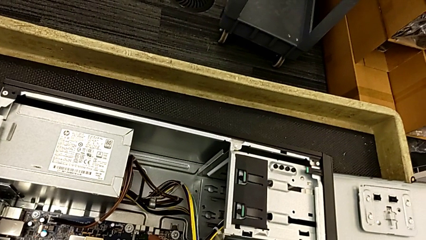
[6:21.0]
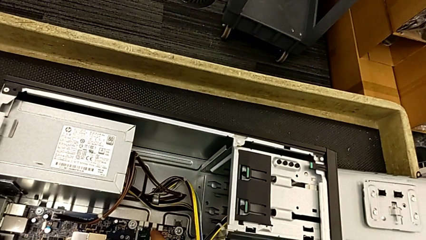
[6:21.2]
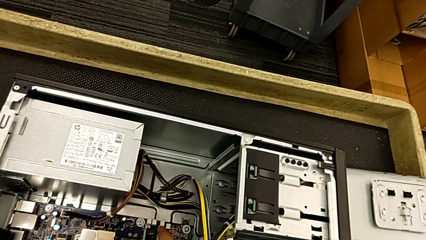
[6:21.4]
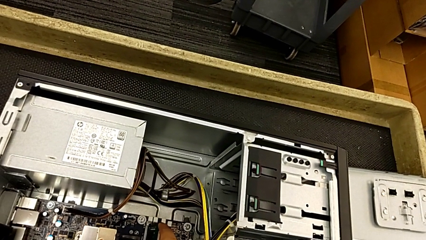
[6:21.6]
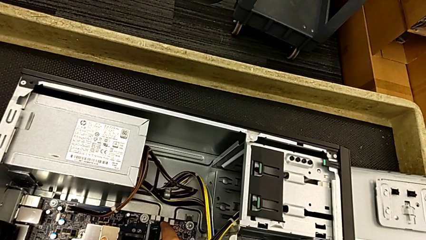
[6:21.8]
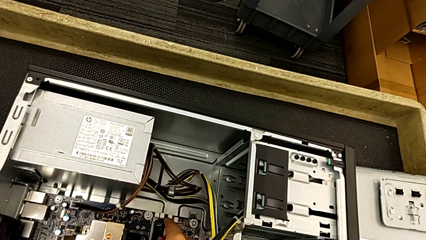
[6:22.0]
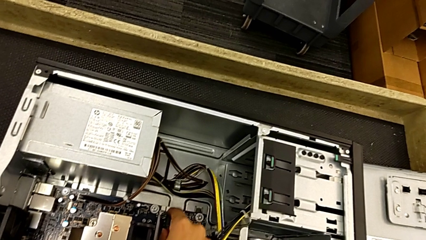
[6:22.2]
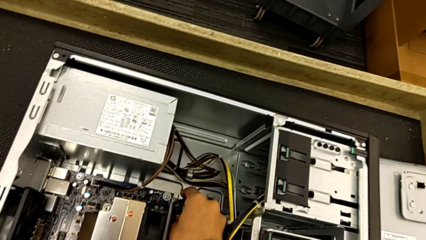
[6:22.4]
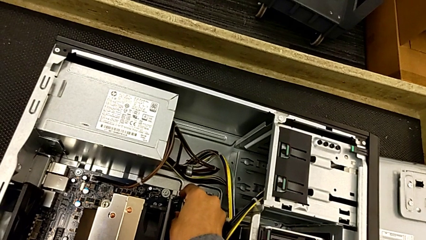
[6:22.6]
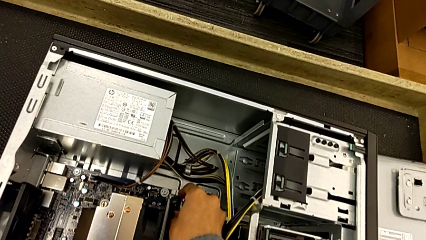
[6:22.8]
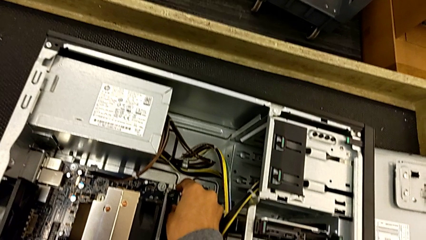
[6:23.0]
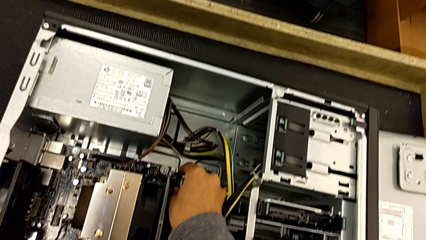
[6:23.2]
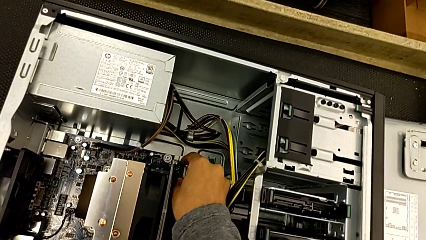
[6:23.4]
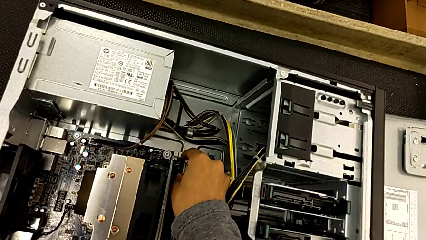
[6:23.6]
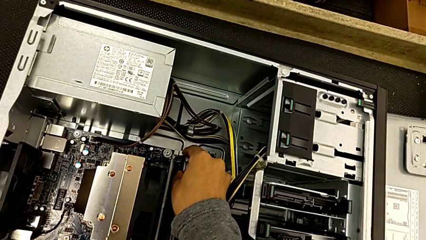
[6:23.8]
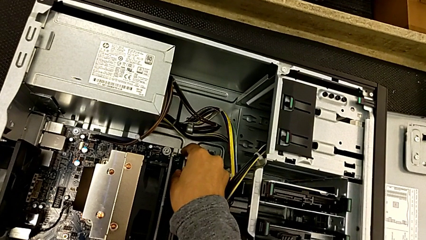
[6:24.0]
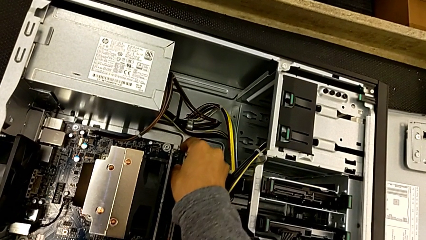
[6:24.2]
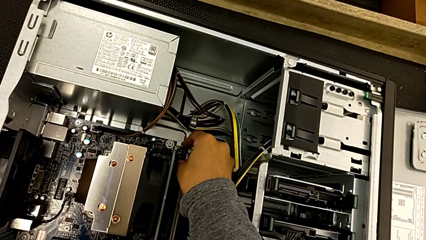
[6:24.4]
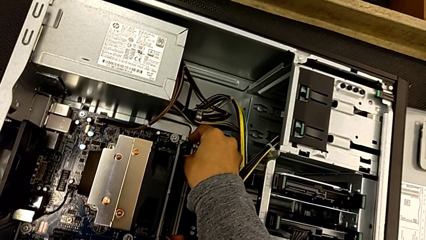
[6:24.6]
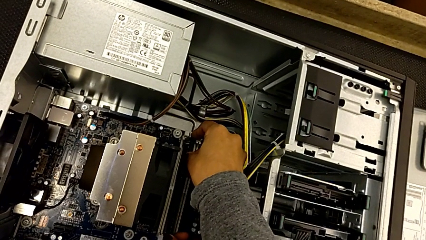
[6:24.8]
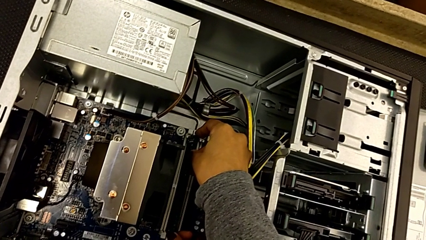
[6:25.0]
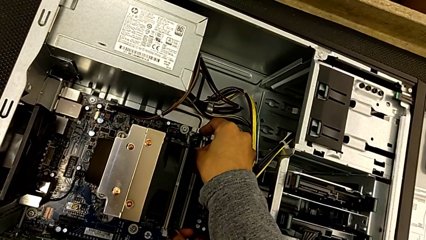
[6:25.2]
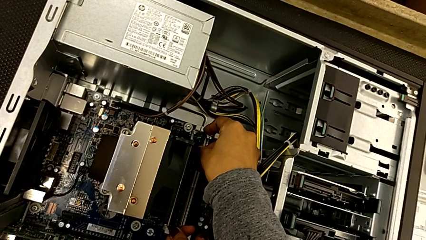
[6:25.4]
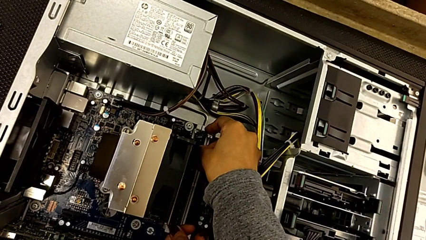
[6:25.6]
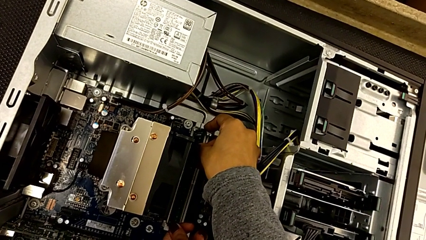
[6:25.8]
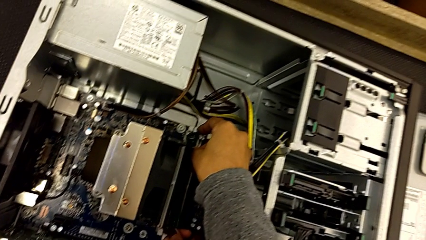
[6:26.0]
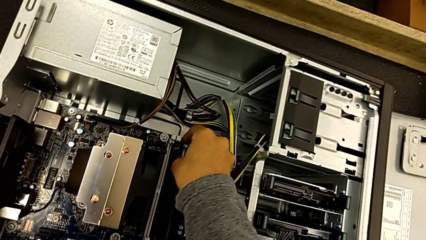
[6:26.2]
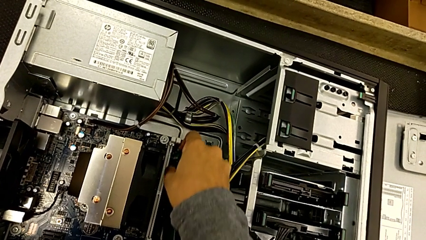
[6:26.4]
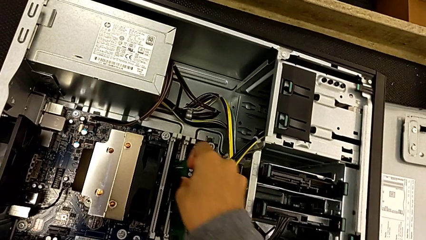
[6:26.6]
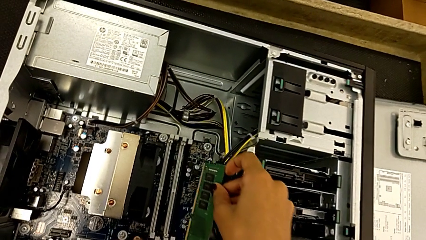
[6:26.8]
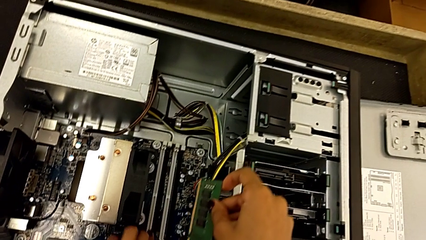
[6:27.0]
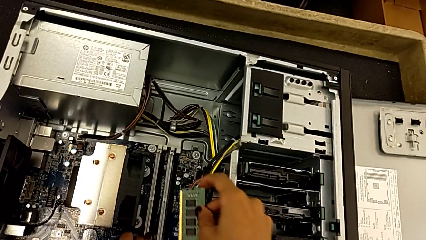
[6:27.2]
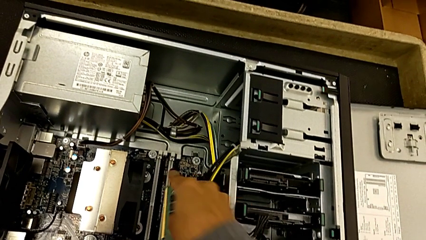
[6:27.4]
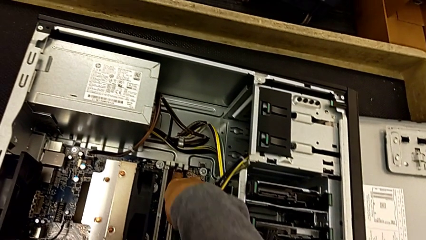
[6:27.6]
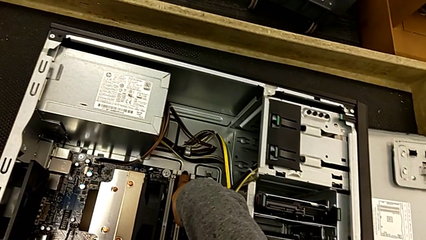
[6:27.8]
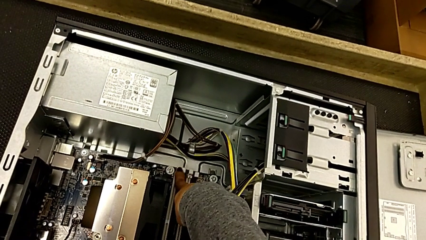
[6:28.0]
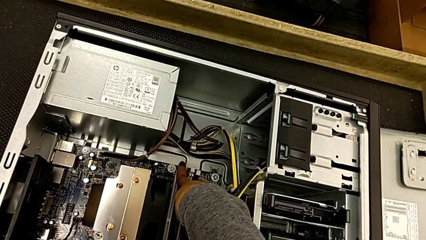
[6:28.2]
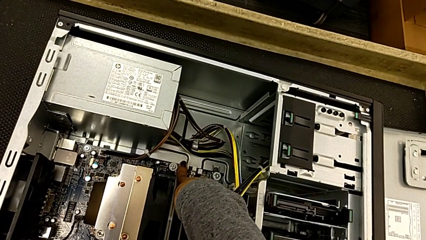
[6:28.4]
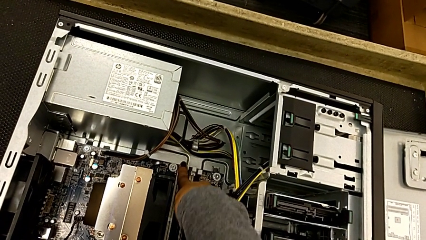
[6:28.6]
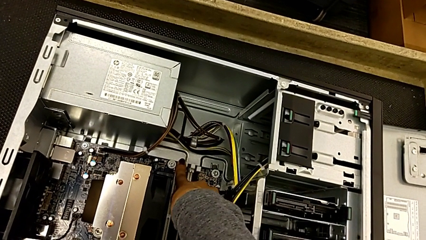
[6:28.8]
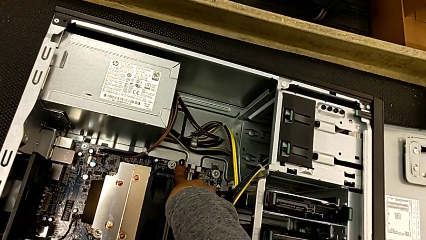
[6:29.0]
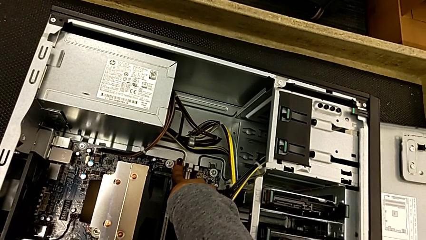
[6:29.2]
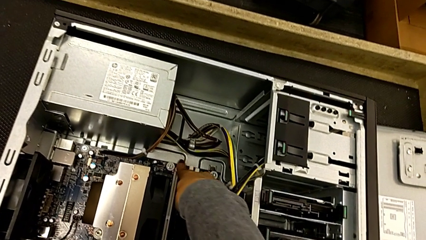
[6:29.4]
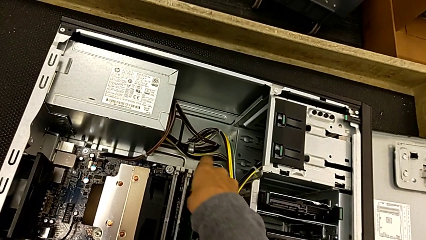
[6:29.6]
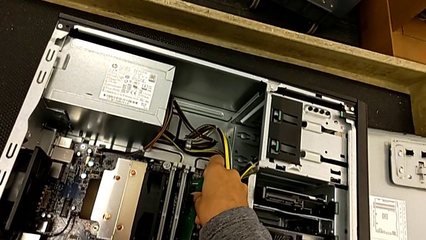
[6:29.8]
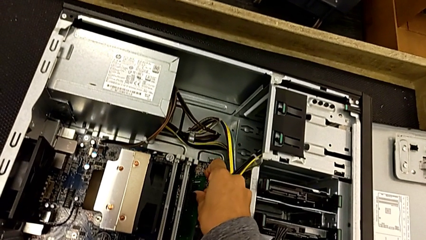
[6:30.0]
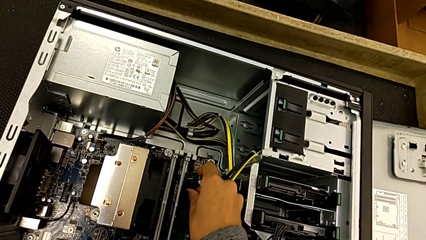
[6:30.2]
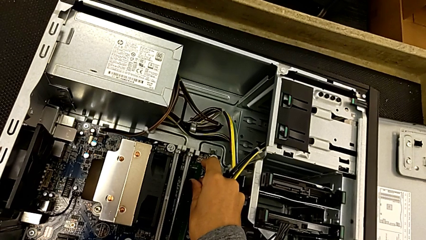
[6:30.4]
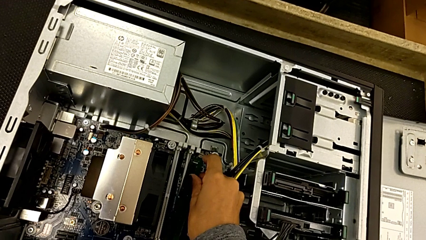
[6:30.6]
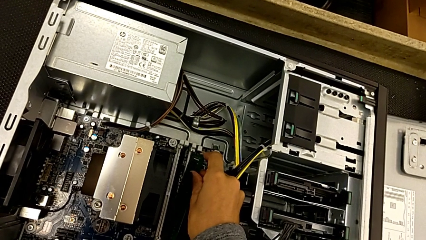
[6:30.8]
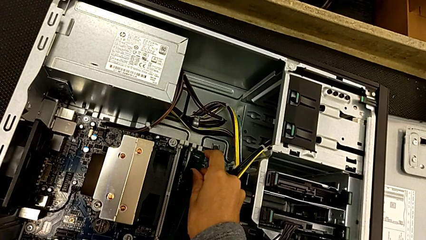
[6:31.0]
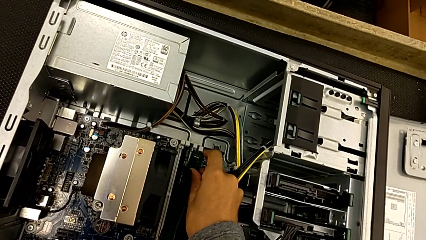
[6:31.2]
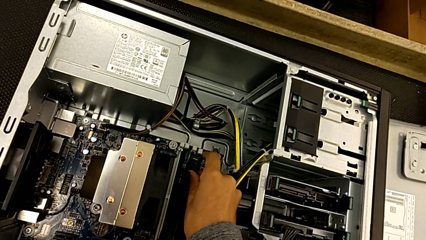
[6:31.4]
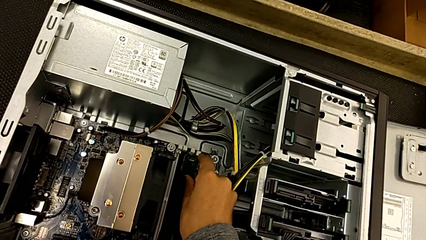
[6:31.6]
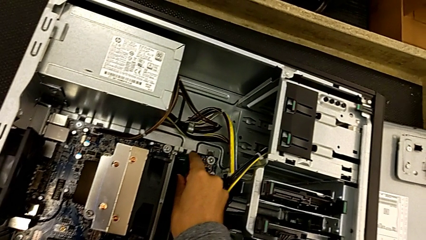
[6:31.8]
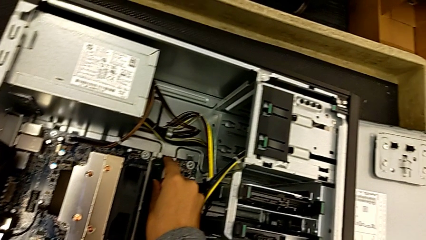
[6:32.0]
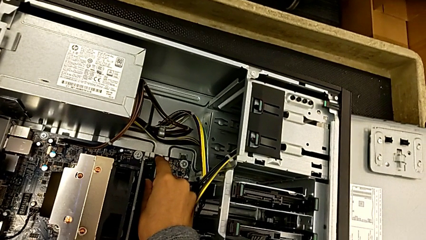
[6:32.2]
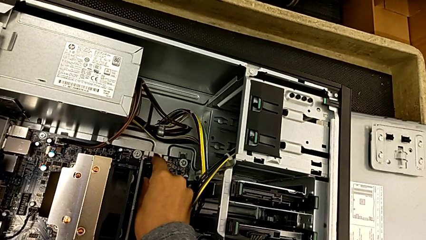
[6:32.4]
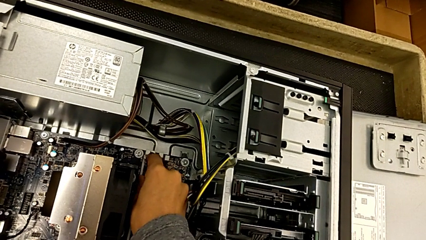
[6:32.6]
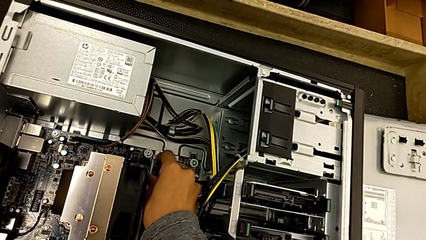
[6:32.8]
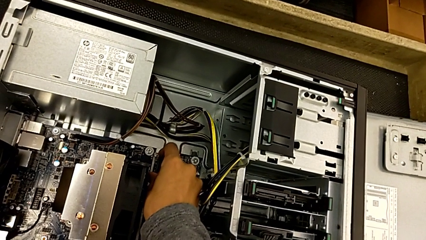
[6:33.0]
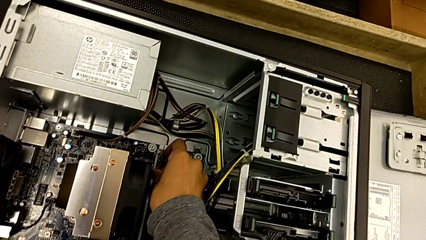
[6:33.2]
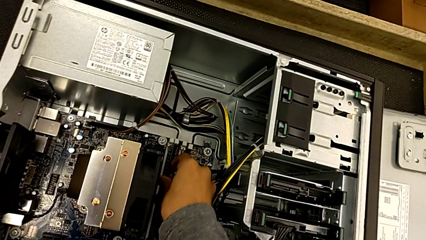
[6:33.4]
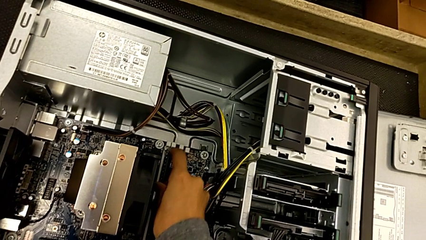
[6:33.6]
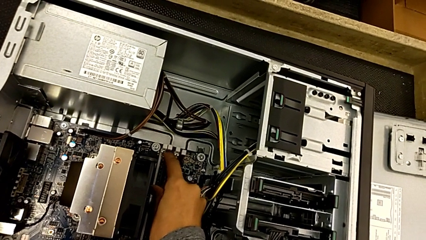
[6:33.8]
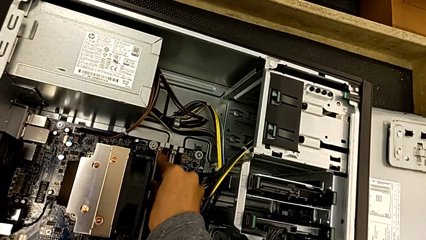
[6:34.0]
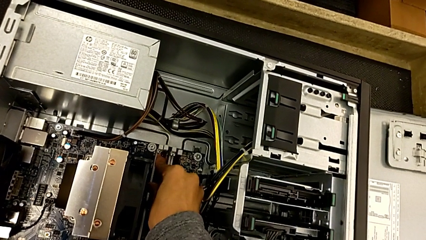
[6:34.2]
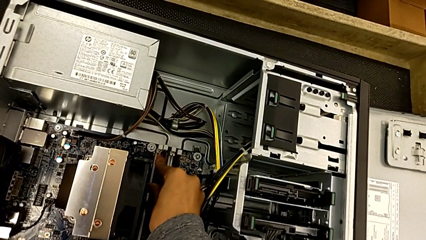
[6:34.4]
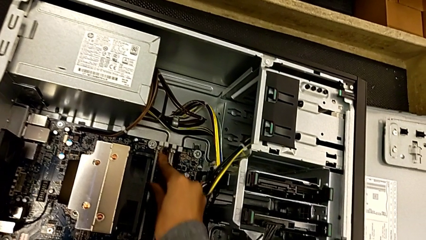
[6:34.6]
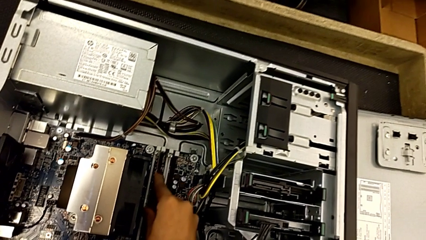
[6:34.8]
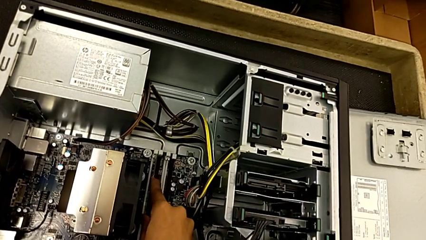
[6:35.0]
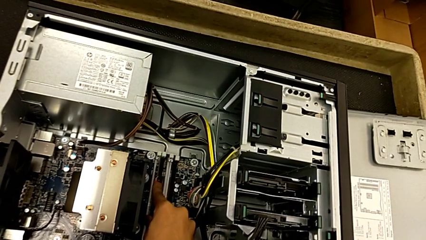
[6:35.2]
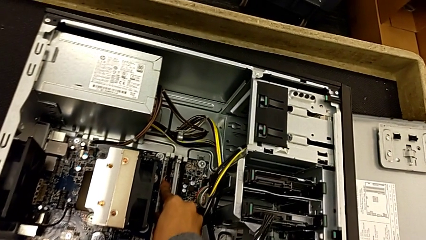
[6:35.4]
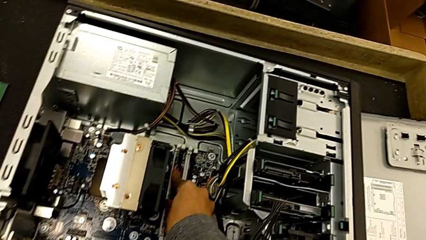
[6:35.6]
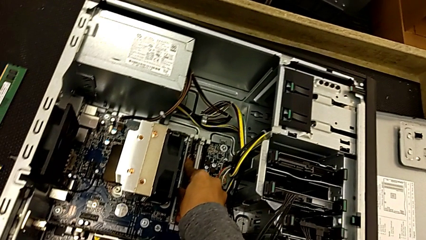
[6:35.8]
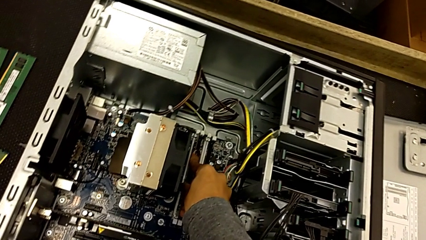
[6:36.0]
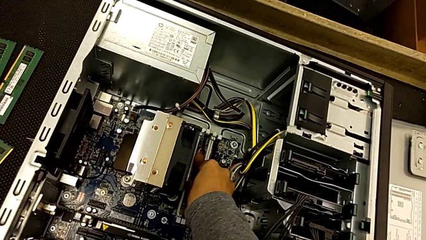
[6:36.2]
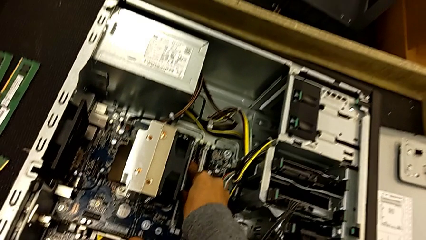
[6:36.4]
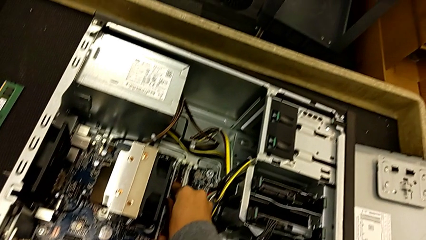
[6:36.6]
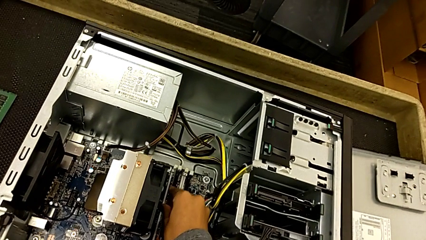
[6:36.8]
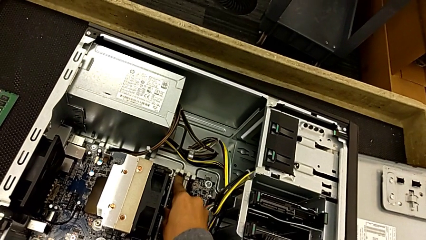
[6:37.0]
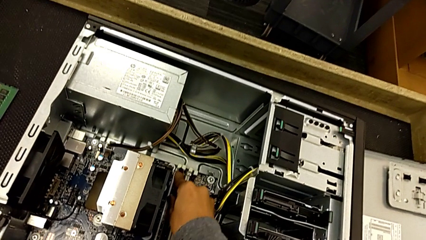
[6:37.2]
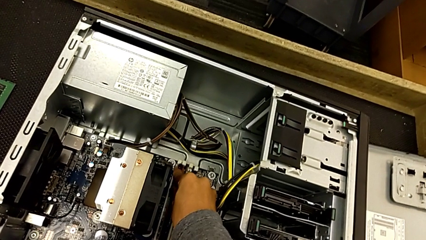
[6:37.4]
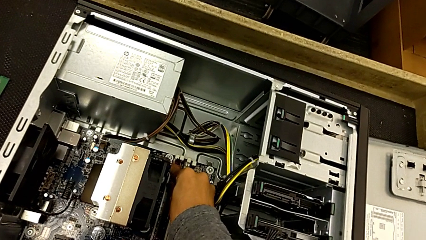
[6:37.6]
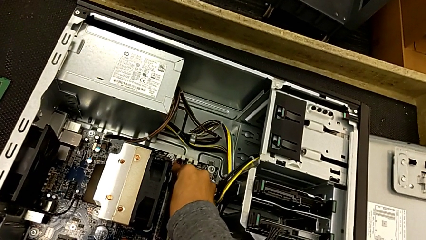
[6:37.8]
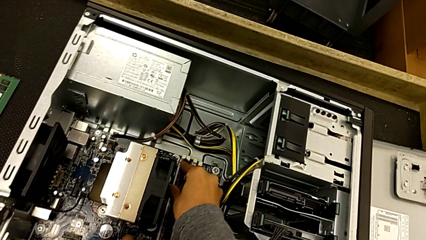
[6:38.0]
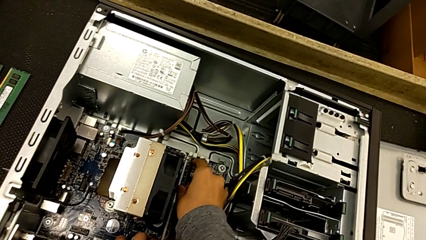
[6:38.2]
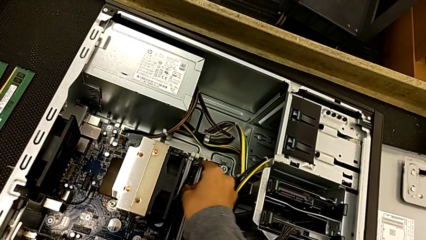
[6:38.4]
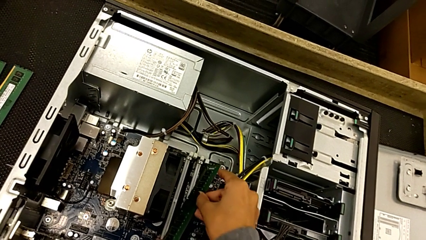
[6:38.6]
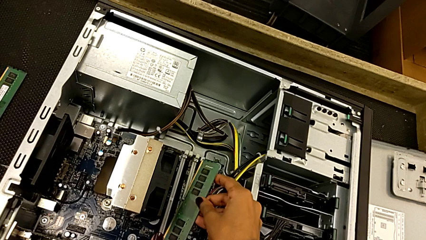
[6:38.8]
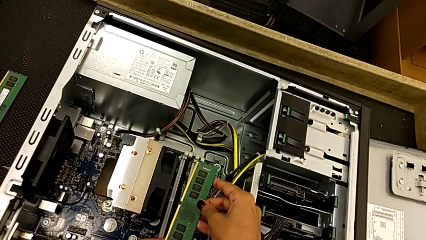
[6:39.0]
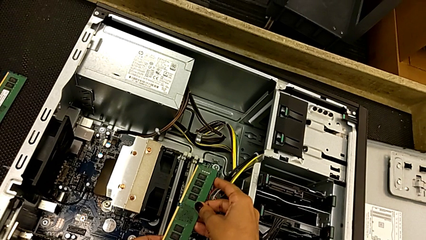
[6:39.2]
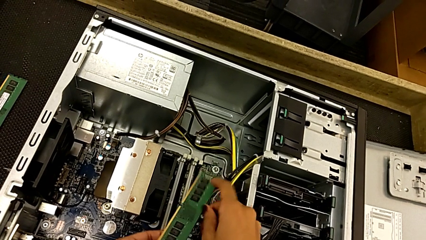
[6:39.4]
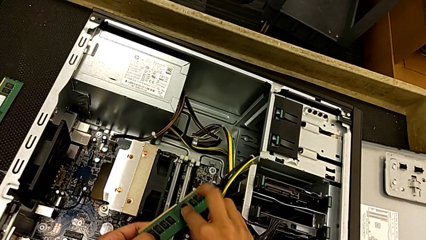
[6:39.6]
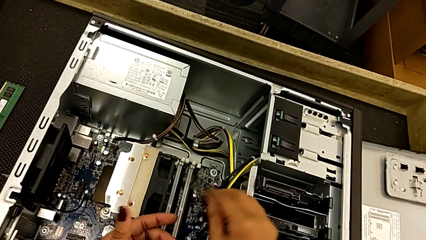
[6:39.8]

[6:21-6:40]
The camera wearer is inserting the first memory RAM once more.
